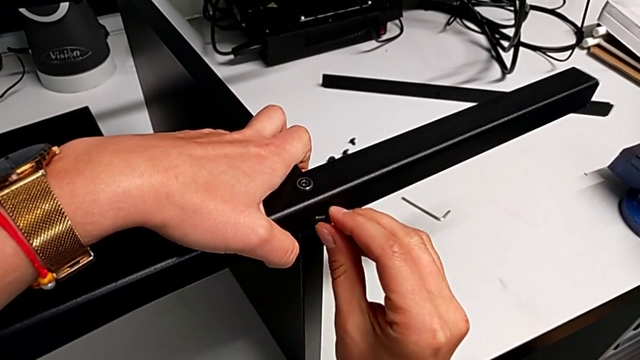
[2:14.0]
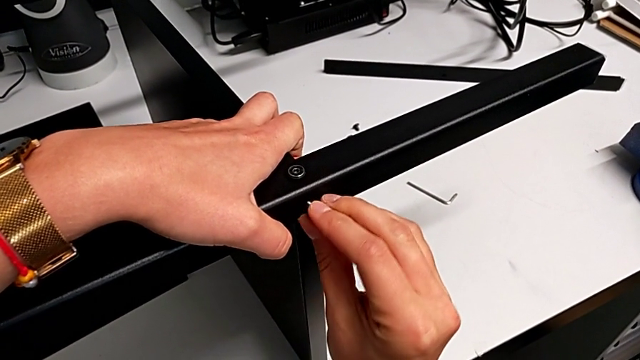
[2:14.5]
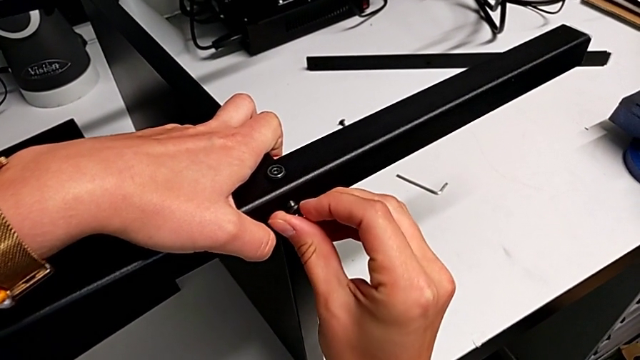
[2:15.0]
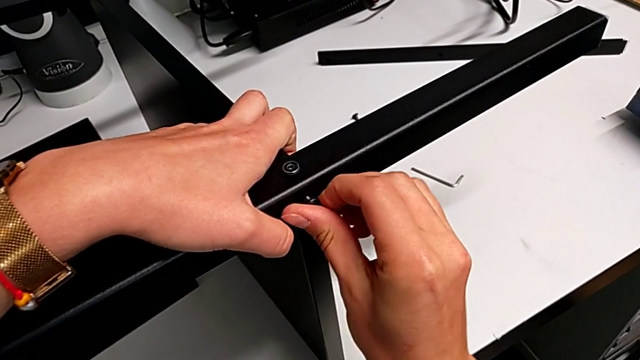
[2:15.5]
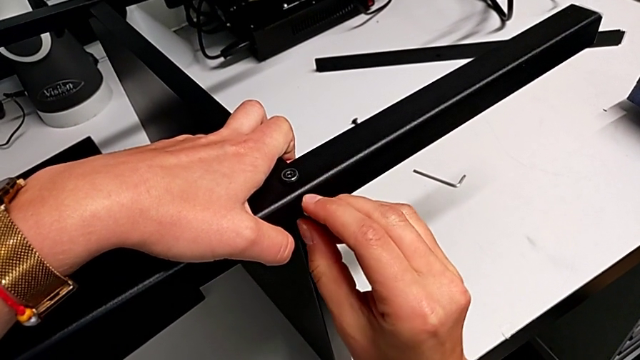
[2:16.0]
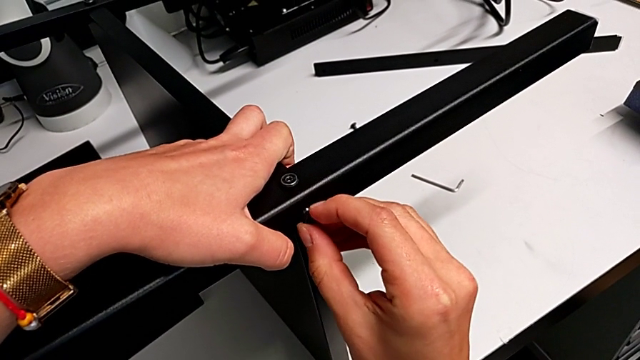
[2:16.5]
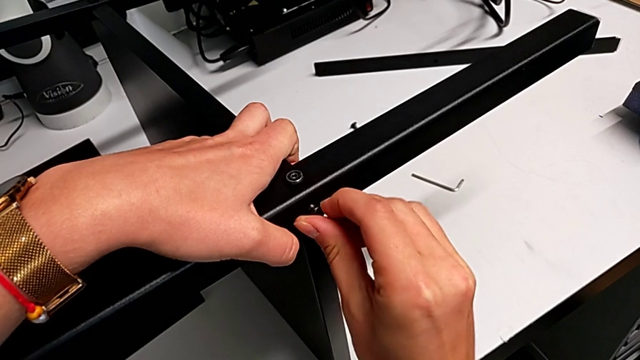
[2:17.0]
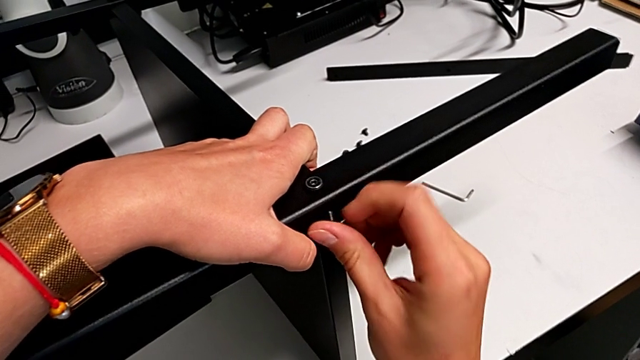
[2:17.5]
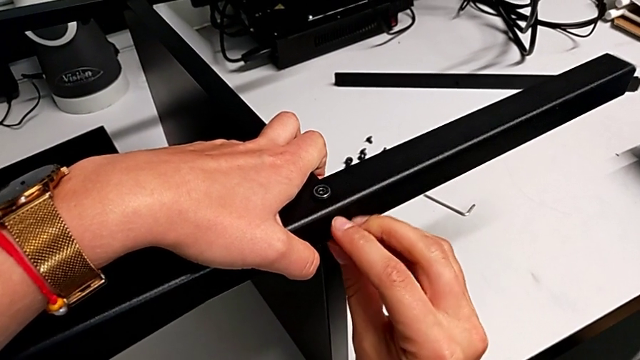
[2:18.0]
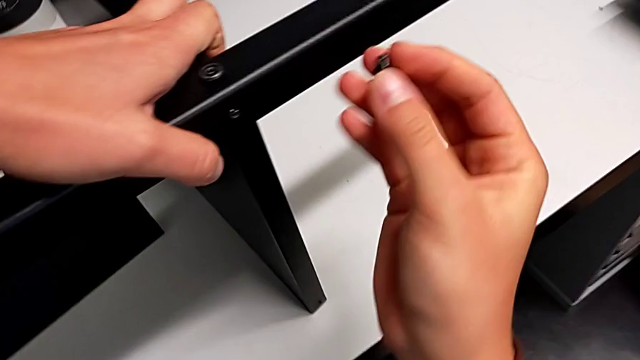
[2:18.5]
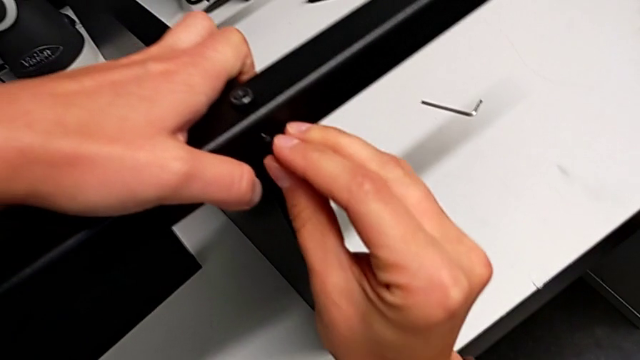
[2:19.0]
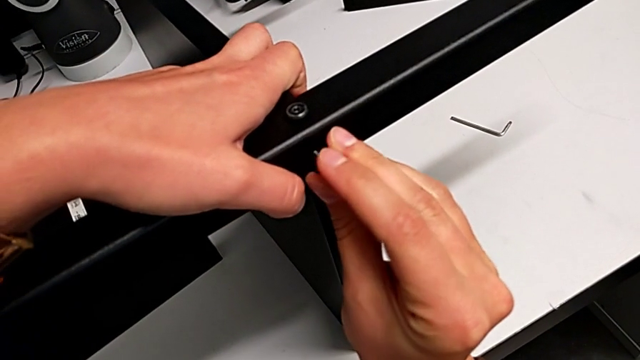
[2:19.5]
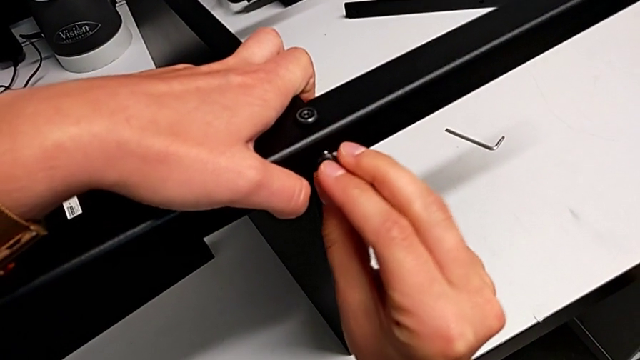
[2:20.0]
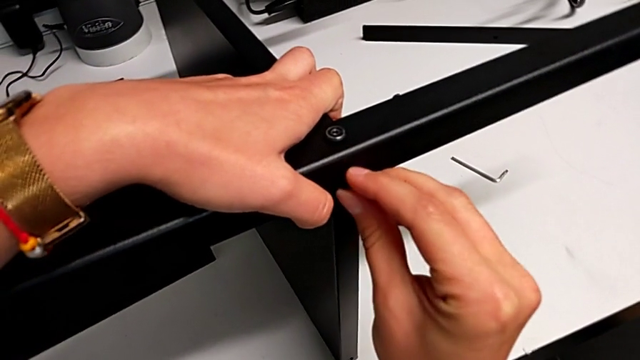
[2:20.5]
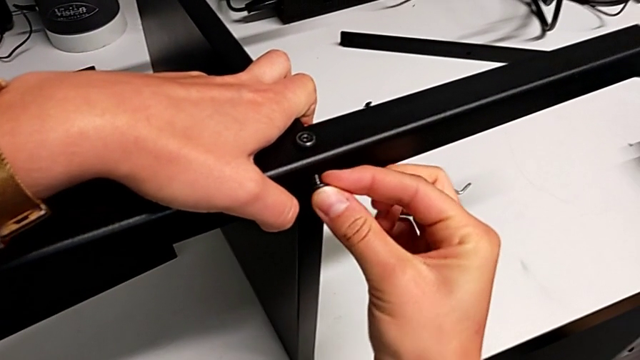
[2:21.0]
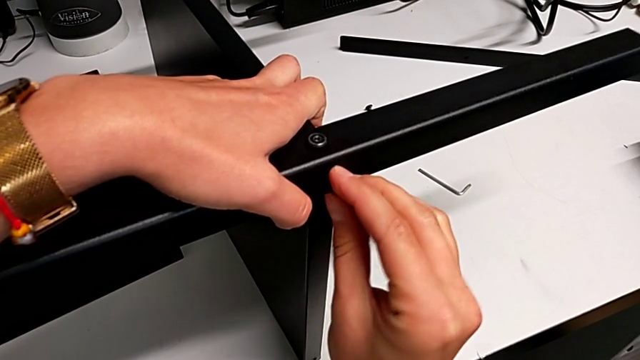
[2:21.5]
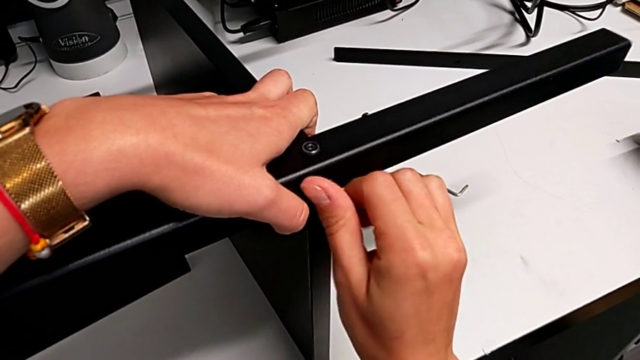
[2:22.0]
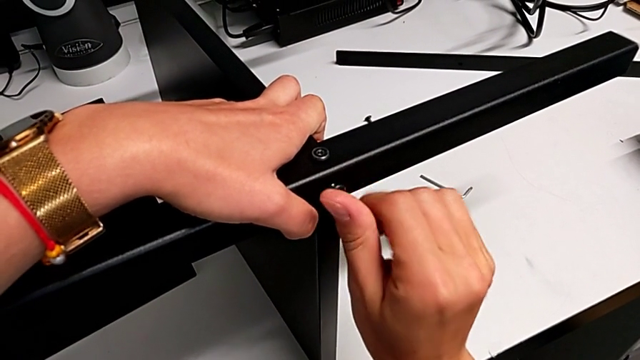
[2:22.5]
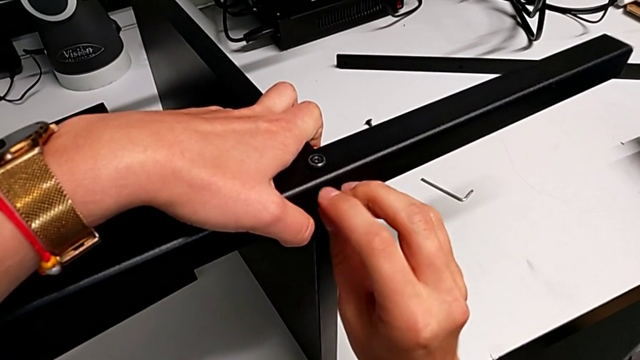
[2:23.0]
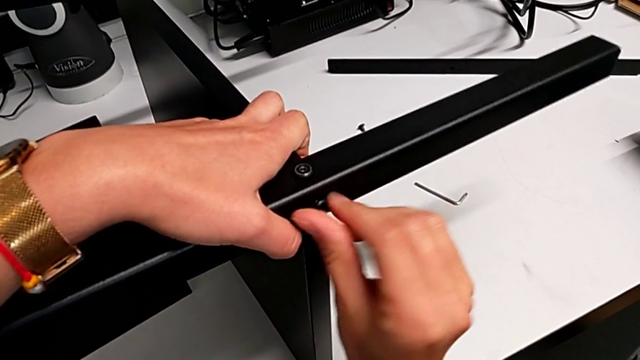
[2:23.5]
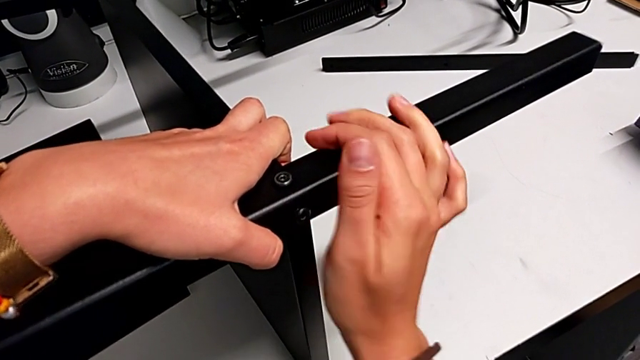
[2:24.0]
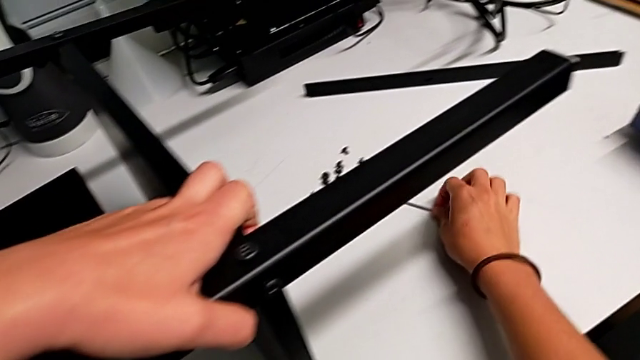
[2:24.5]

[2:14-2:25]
The camera wearer is screwing the second leg into the bottom plate. They keep inserting the fourth hex socket head.

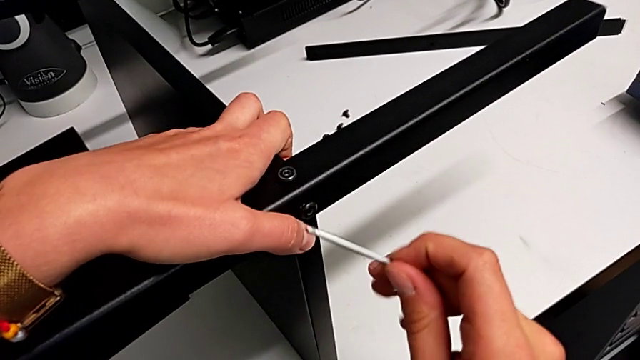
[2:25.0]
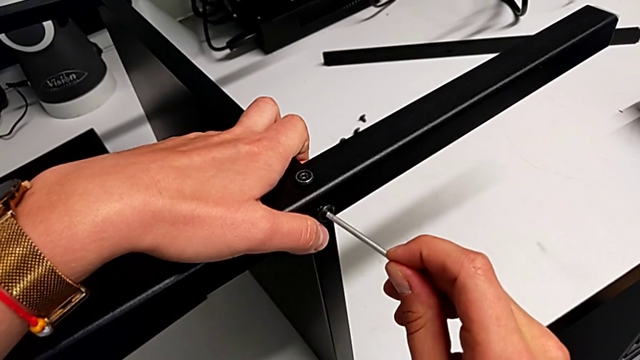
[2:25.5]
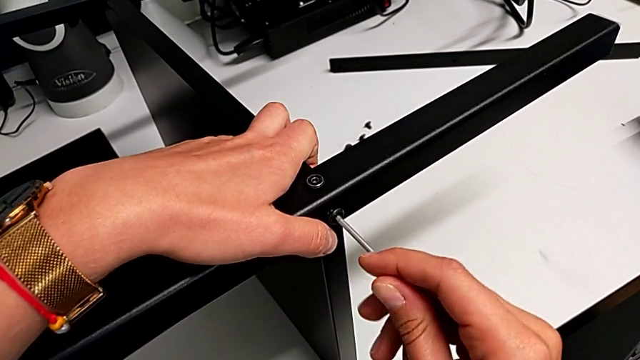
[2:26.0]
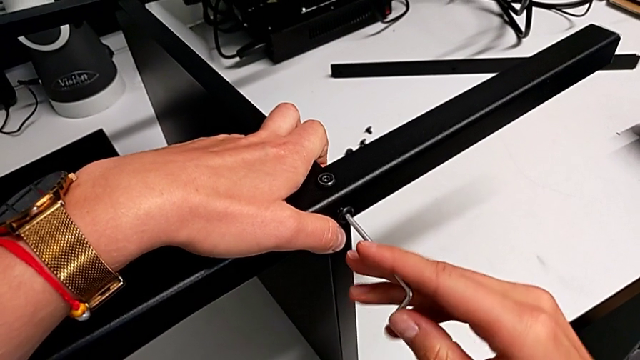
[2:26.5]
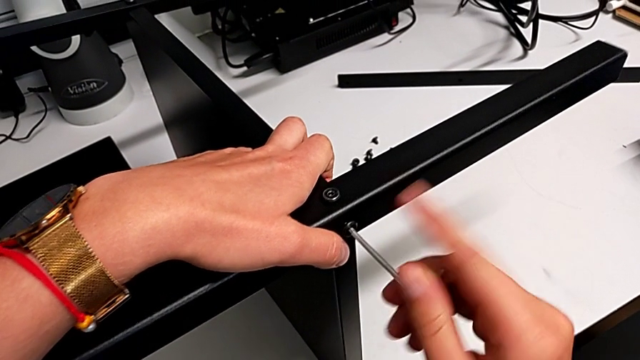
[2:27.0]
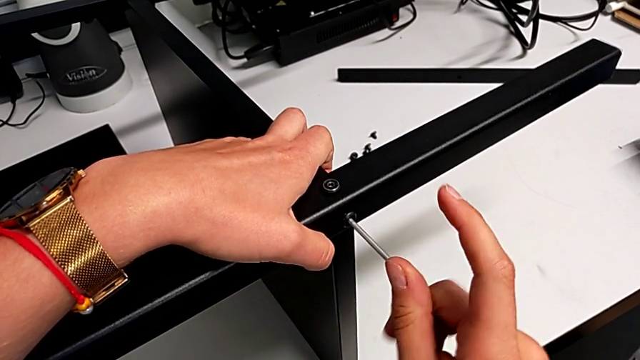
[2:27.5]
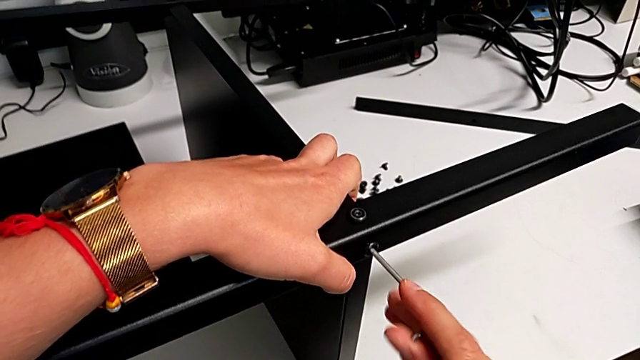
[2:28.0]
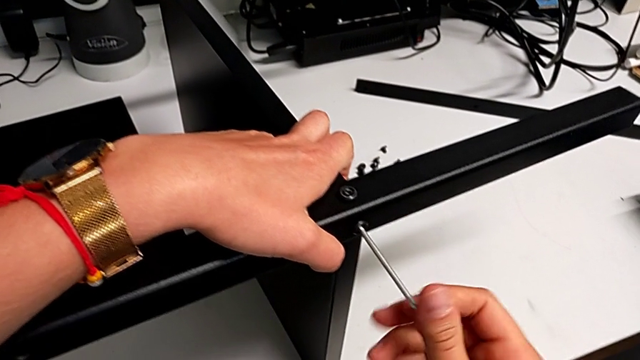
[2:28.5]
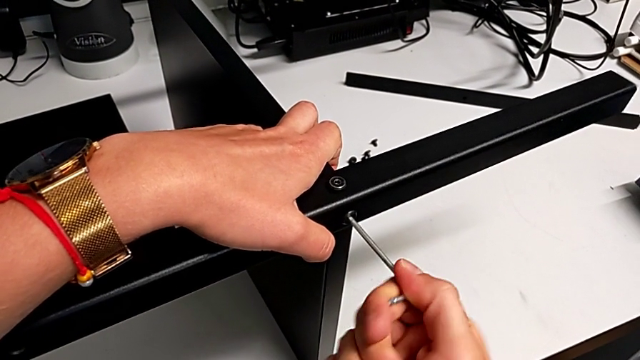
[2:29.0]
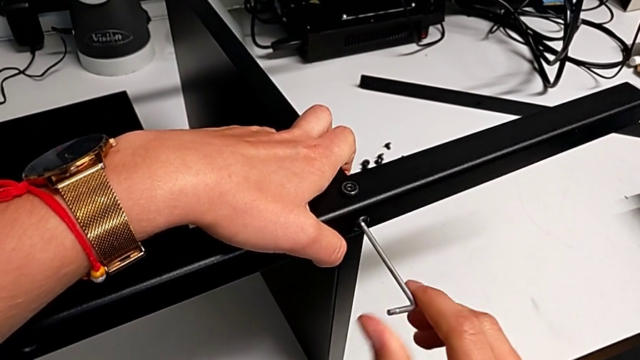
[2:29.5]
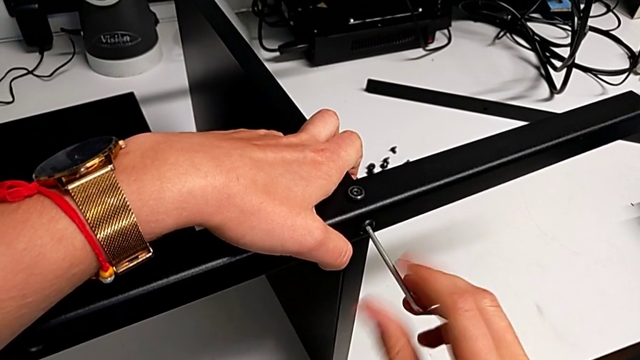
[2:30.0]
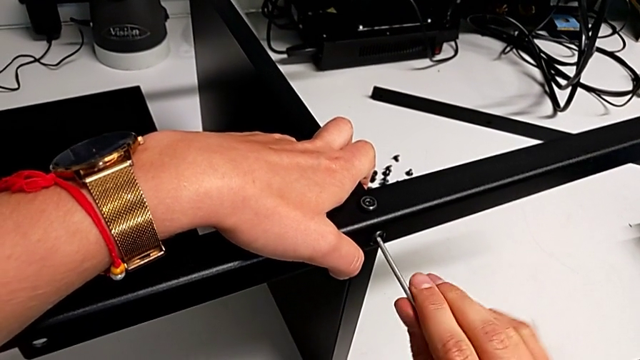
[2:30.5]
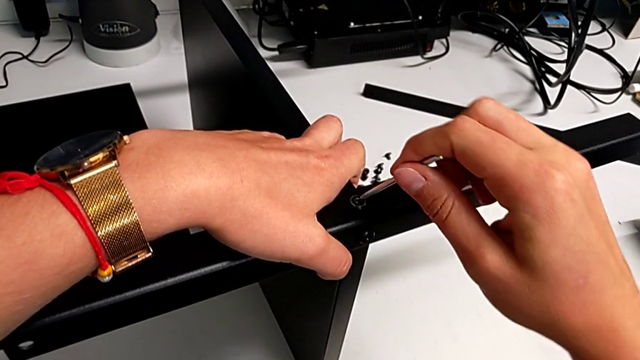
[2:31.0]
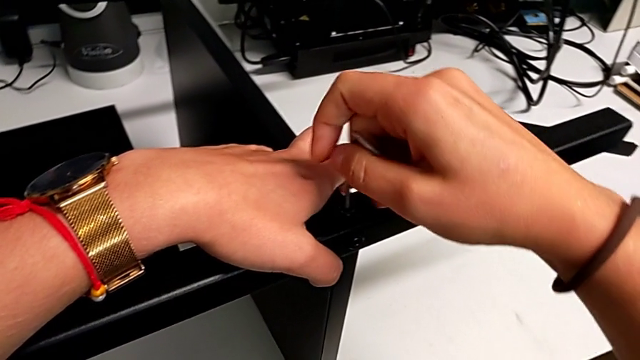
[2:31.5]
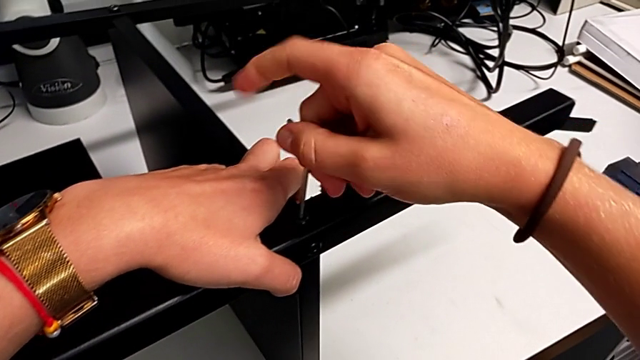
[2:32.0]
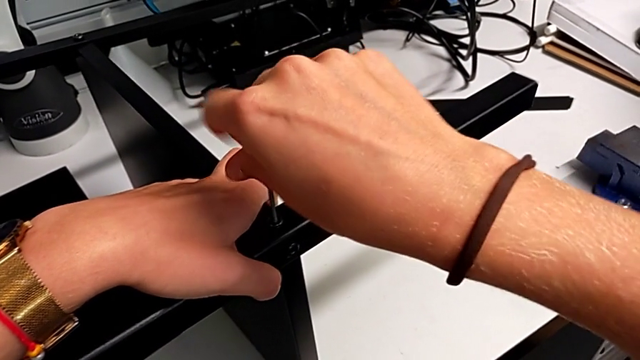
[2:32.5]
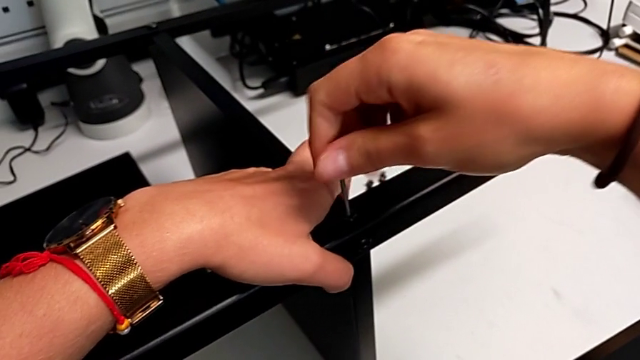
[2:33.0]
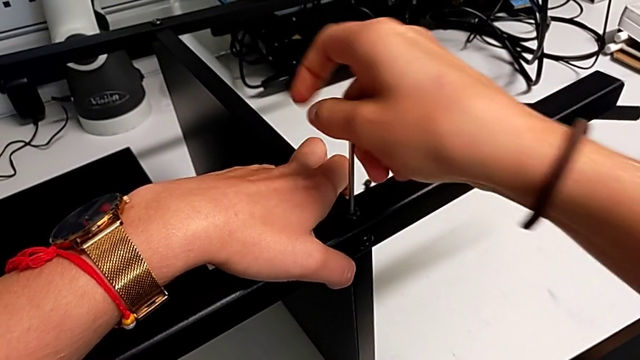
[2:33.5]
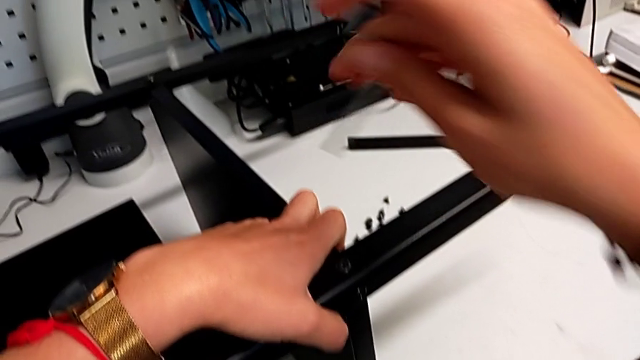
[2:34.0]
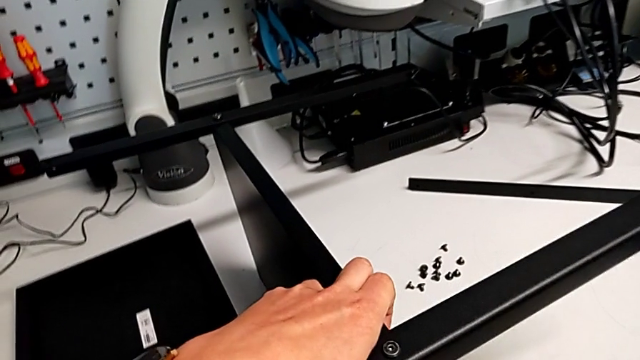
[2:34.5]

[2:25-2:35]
The camera wearer is screwing the second leg into the bottom plate. They screw the third tray and screw the fourth hex socket head.
